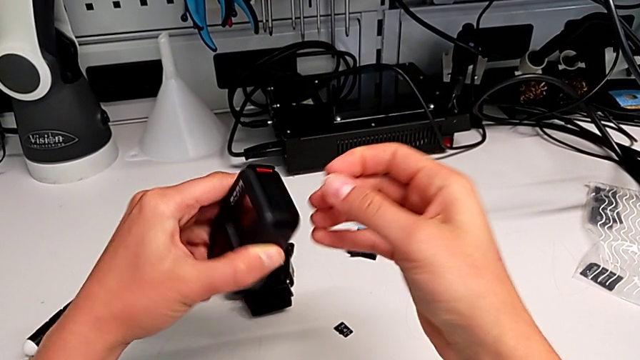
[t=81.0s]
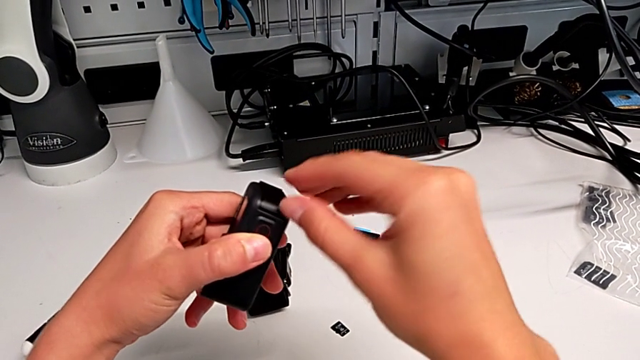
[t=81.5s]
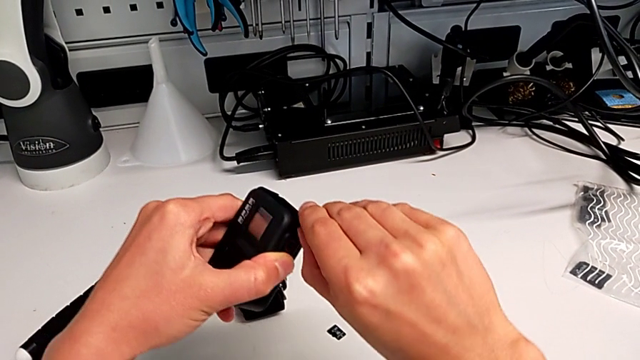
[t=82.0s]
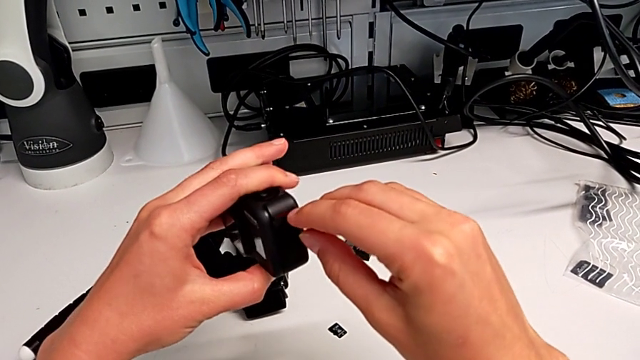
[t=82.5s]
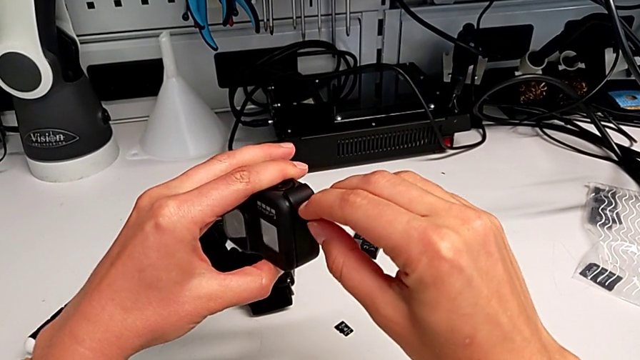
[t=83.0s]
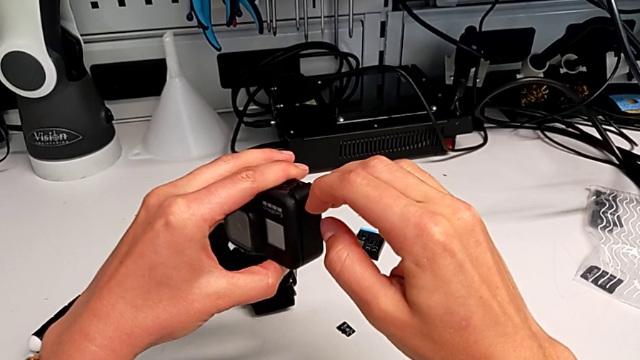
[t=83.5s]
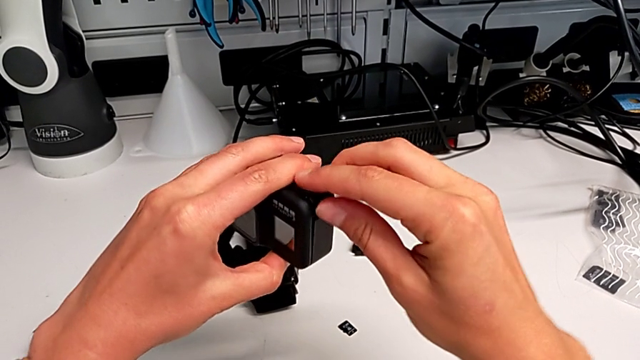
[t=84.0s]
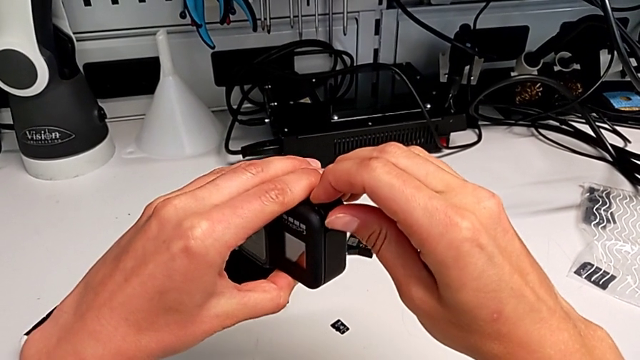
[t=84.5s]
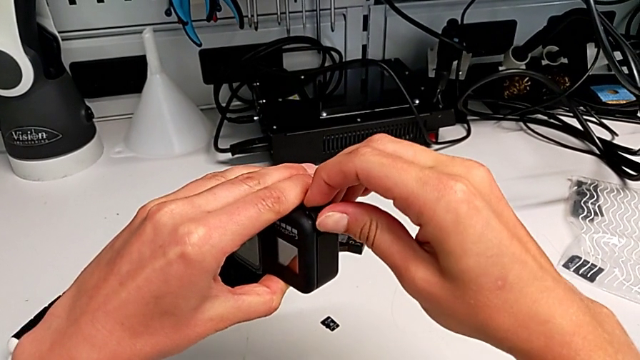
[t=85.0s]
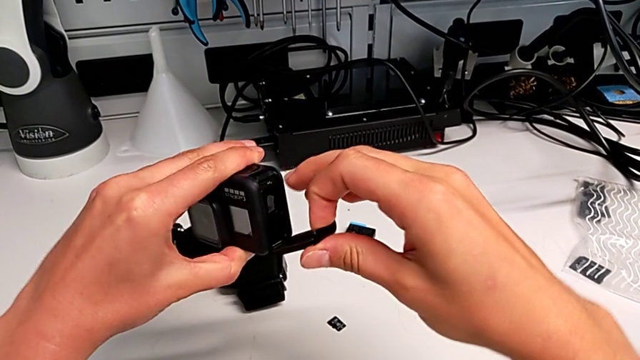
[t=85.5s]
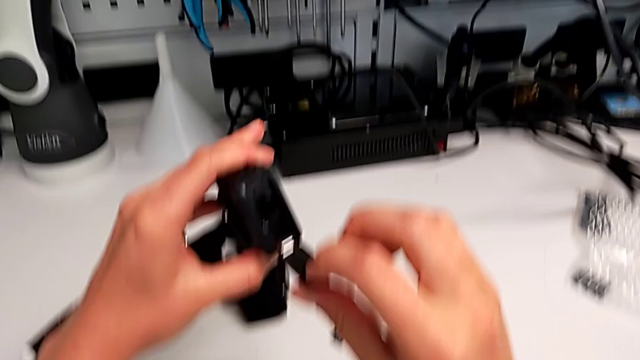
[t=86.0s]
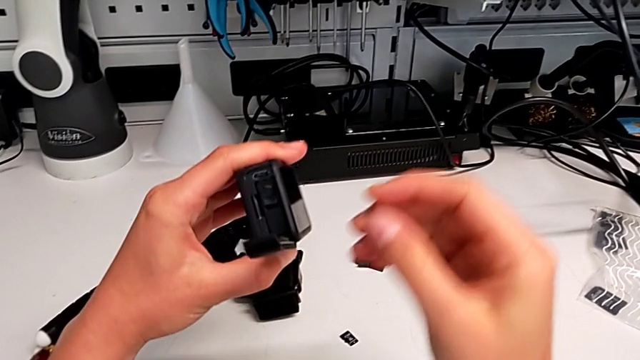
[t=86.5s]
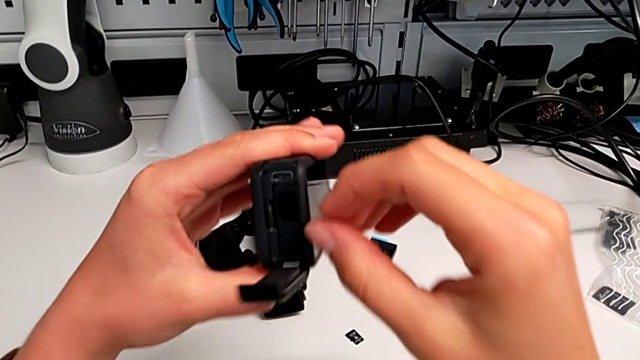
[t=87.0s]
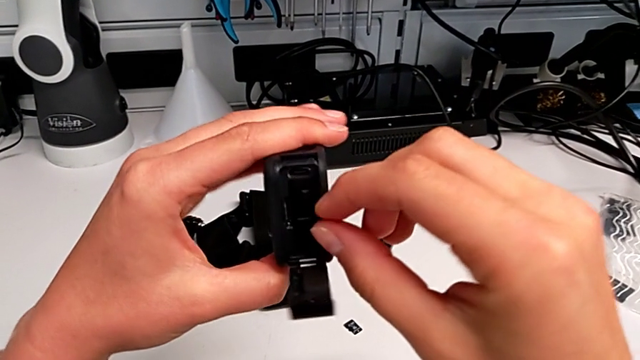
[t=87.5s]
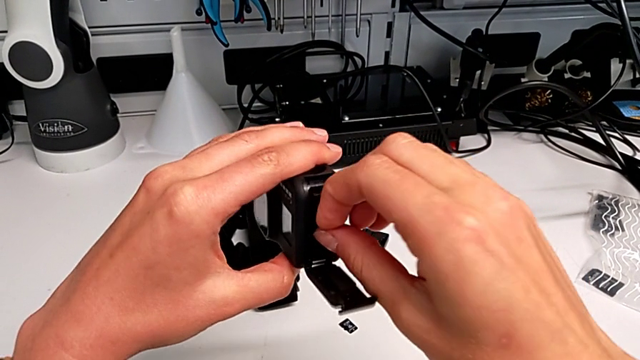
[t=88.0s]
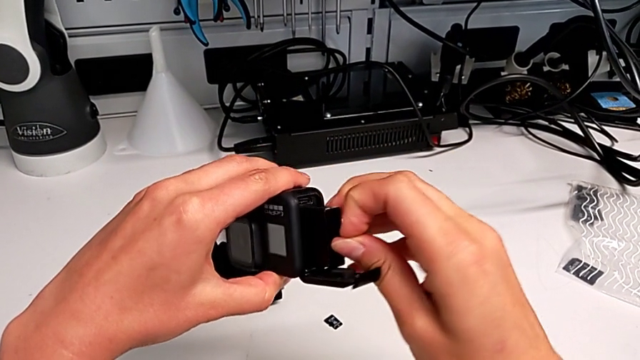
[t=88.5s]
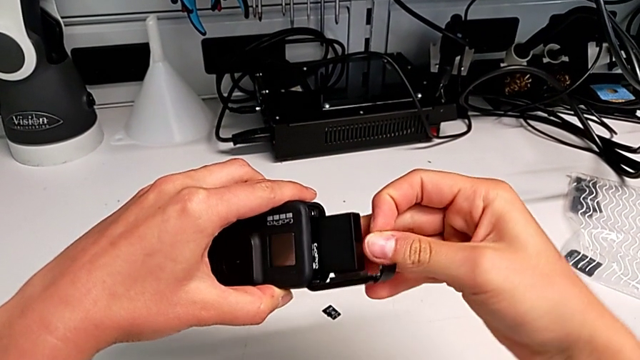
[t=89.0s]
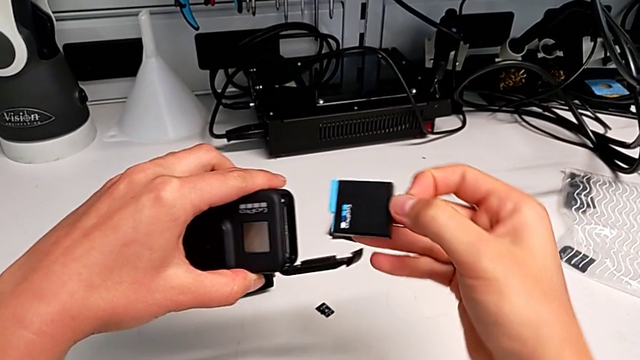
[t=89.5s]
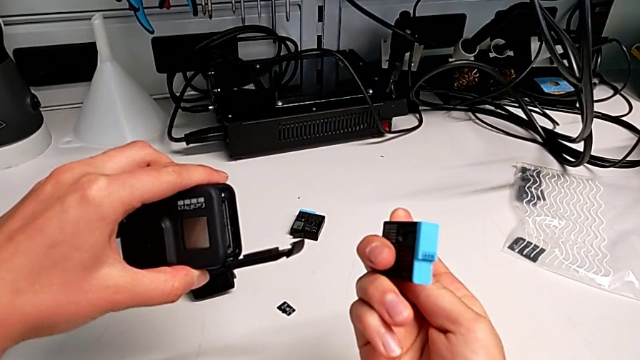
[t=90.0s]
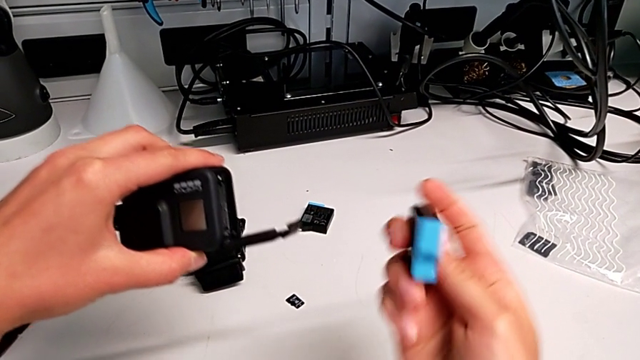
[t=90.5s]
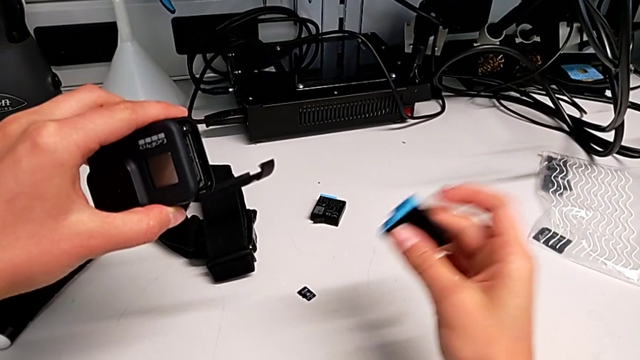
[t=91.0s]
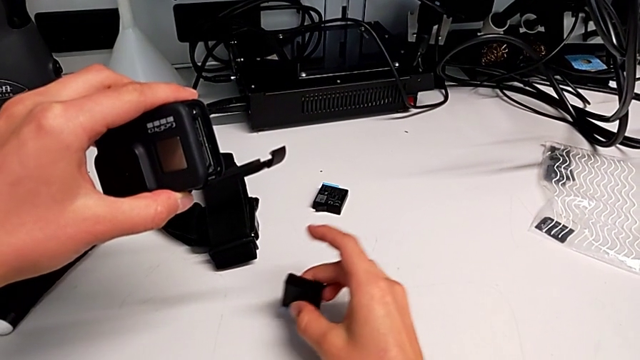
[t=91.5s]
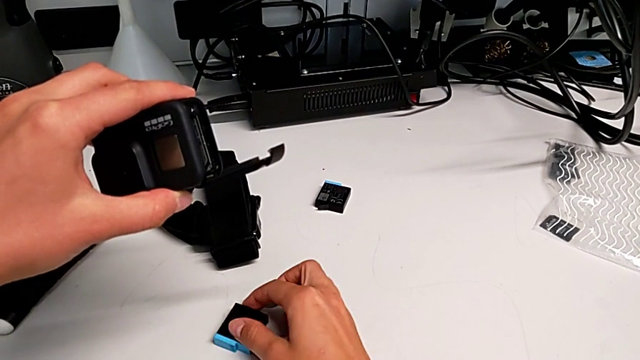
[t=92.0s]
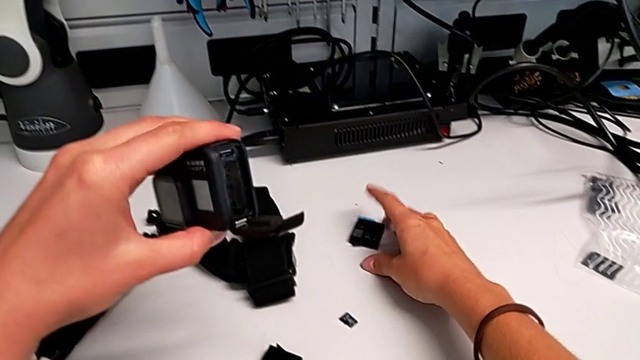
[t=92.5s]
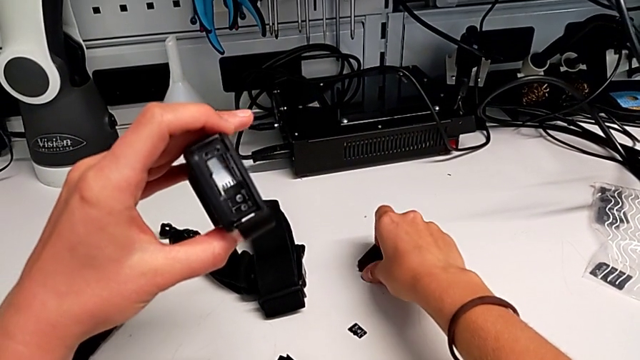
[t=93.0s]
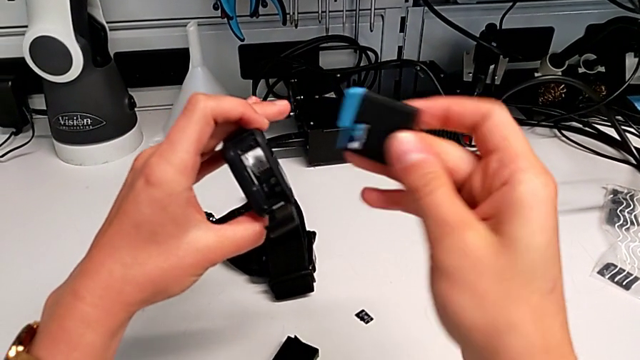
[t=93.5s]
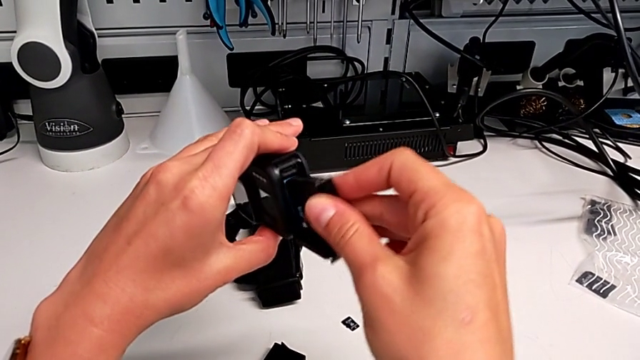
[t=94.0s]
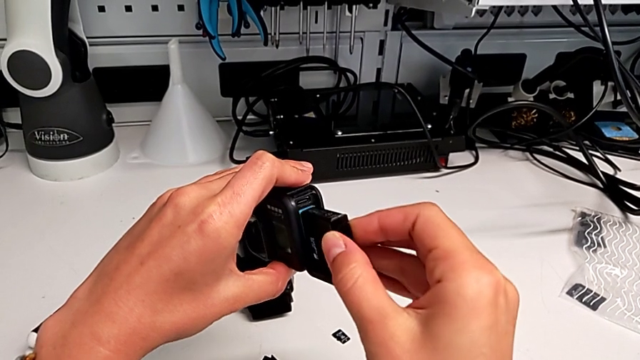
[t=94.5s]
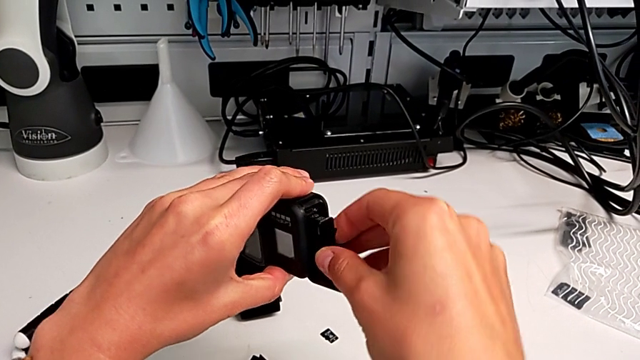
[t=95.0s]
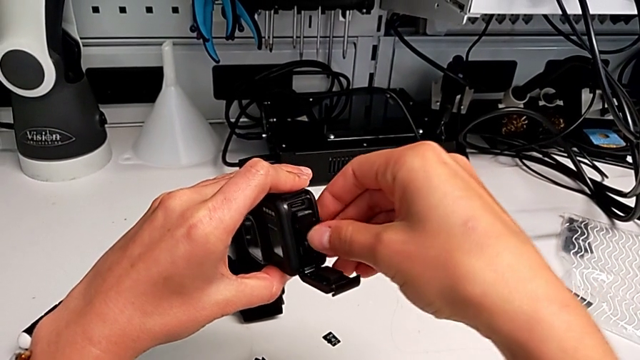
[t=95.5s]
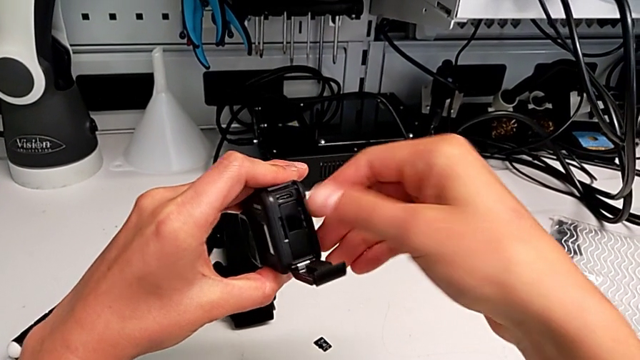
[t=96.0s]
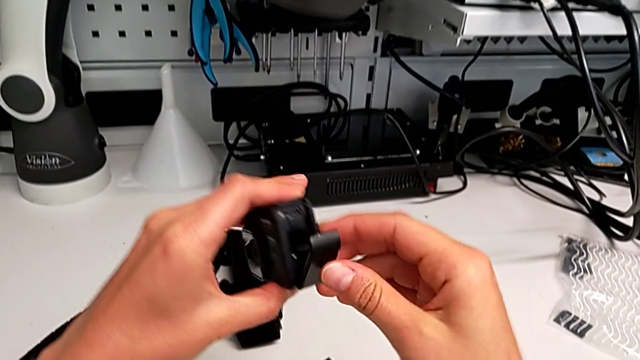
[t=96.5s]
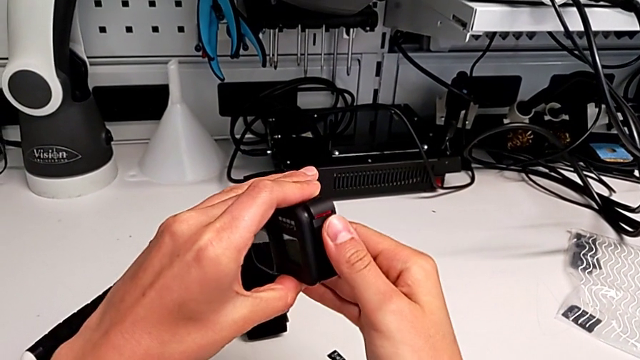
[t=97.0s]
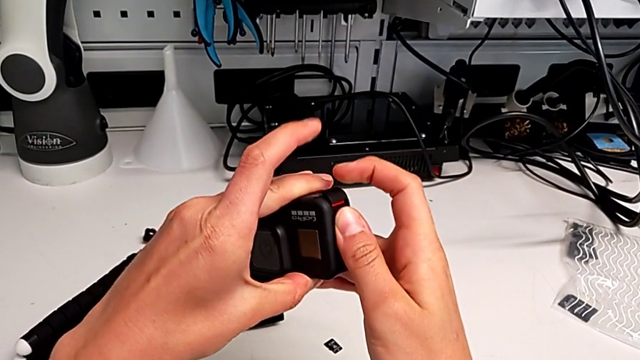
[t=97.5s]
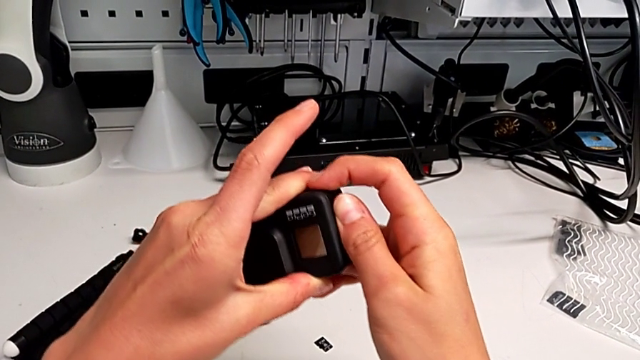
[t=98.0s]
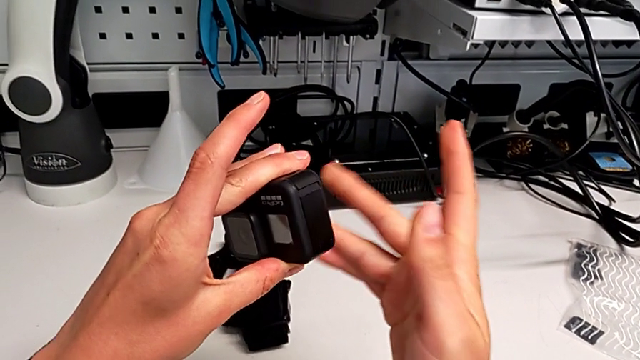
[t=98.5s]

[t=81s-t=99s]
The camera wearer is exchanging the battery of the GoPro. They turn the GoPro, open the battery door, withdraw the old battery, place it, grab the new battery, lift it, insert it, close the battery door and lock it.

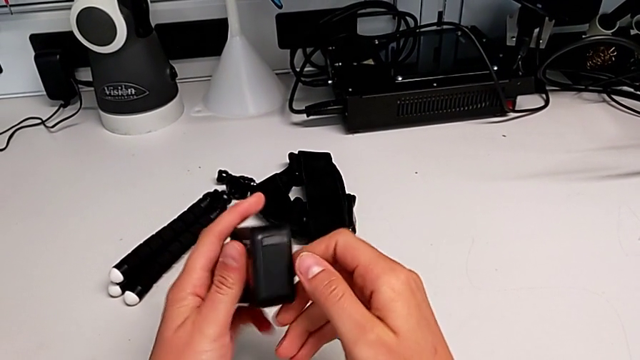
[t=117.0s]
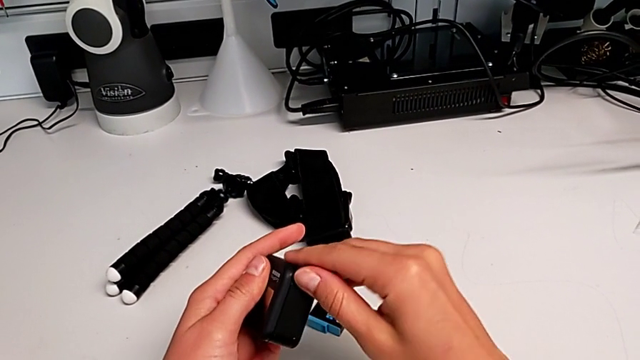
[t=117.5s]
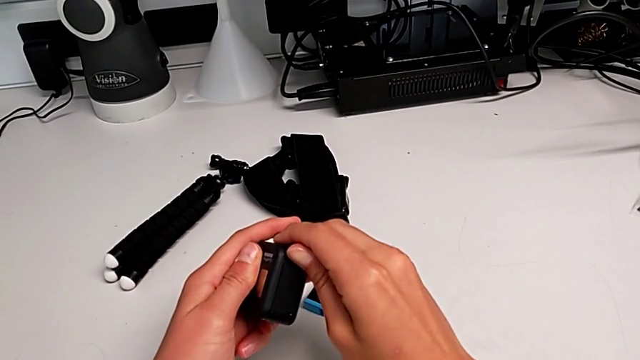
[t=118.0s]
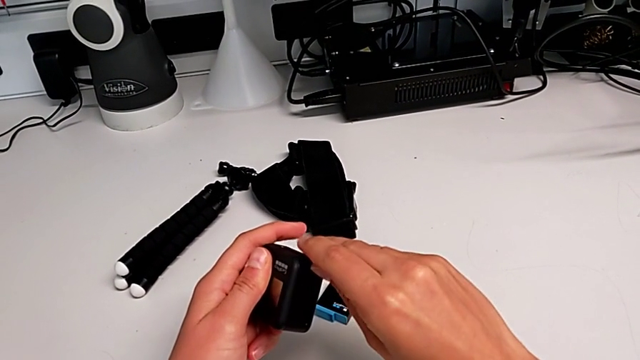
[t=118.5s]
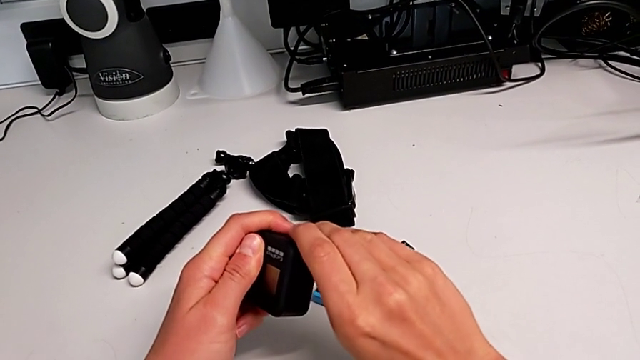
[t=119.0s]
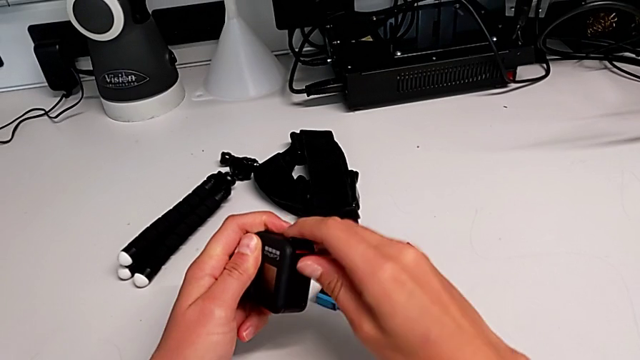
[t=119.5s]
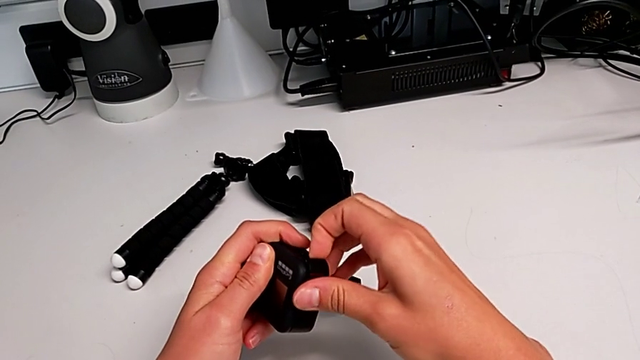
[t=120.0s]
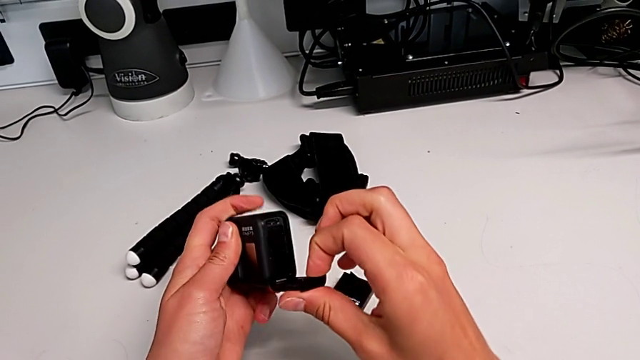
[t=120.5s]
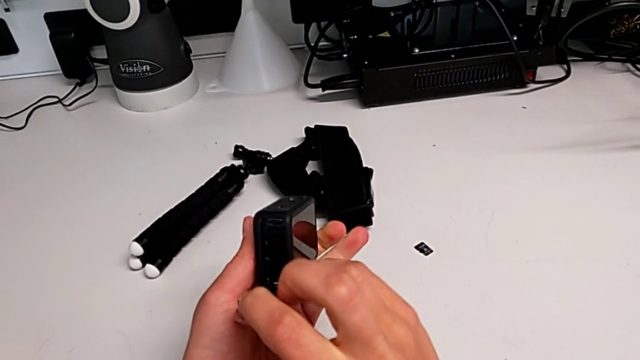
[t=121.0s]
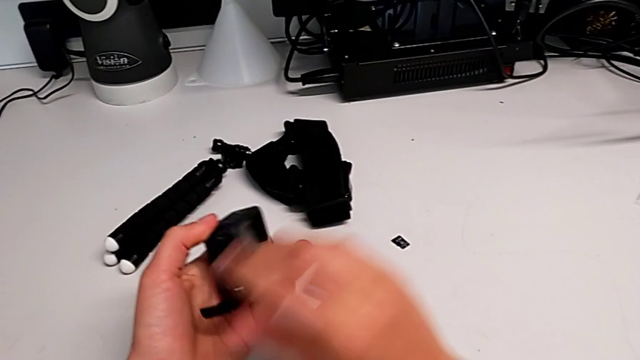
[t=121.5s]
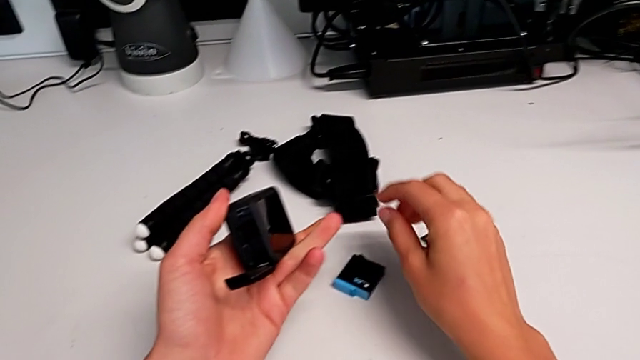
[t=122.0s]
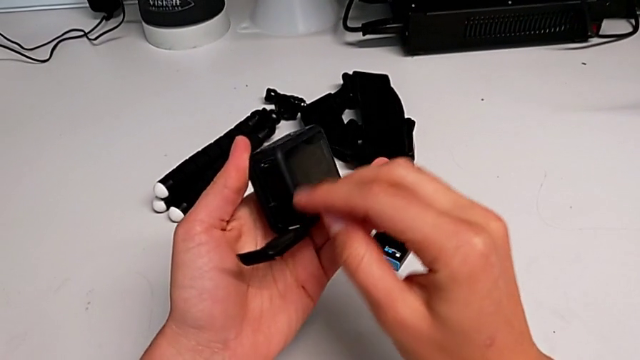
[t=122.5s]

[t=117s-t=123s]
The camera wearer is inserting the SD card into the GoPro. They pull the battery door and open it.
